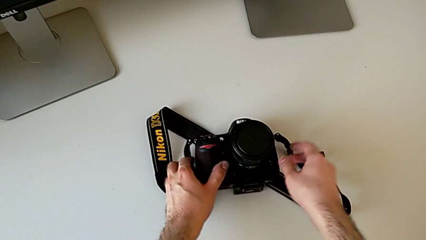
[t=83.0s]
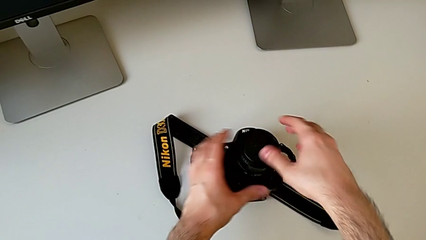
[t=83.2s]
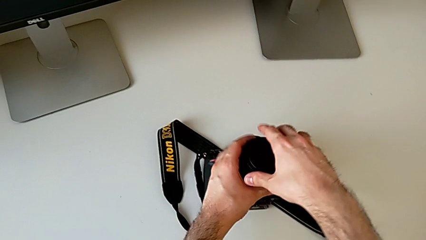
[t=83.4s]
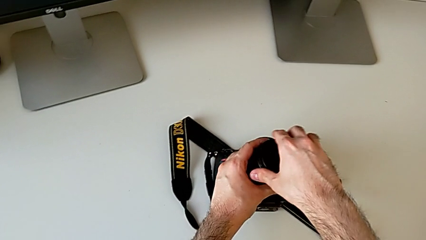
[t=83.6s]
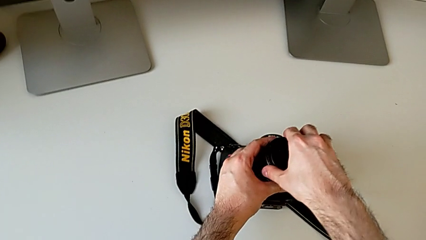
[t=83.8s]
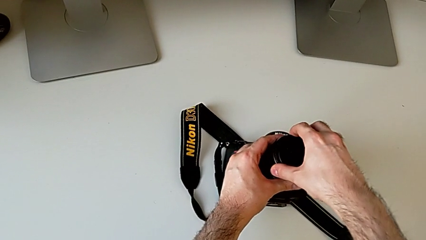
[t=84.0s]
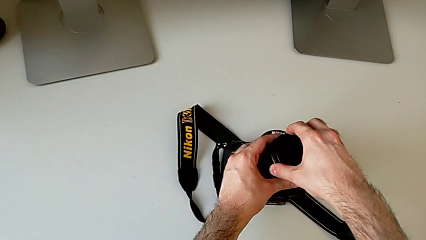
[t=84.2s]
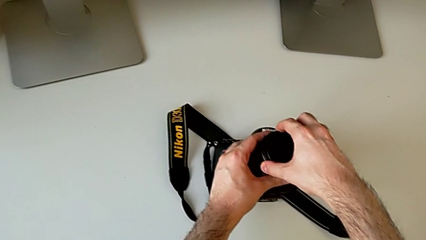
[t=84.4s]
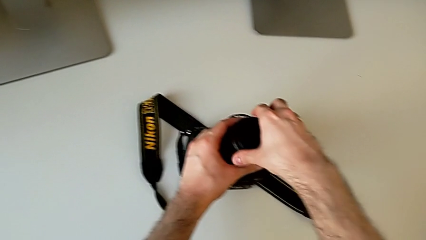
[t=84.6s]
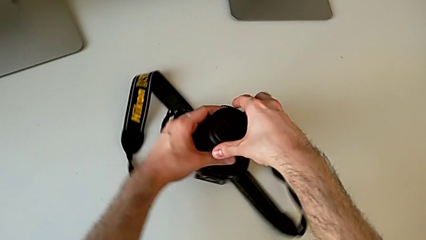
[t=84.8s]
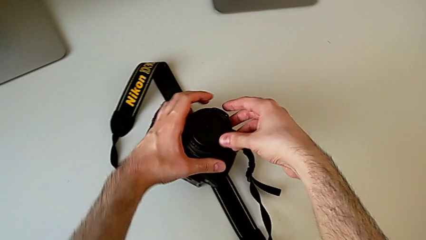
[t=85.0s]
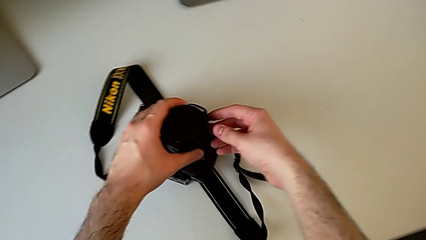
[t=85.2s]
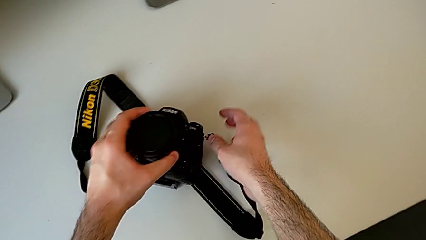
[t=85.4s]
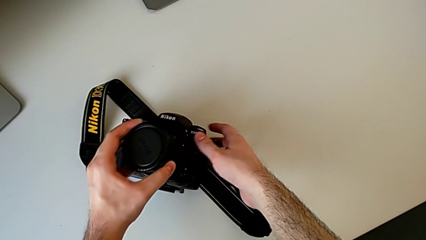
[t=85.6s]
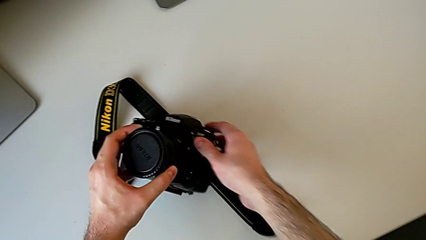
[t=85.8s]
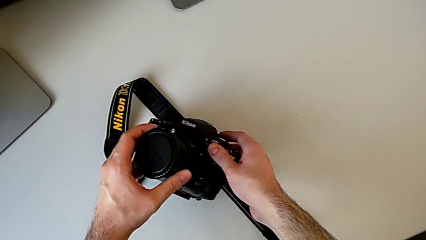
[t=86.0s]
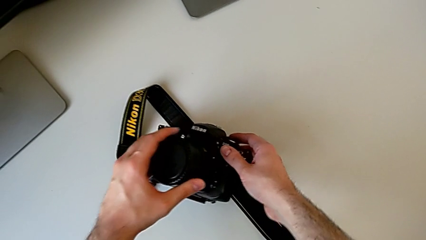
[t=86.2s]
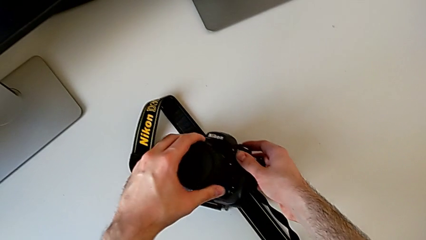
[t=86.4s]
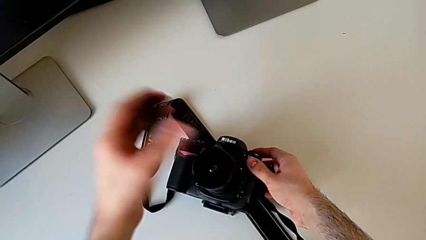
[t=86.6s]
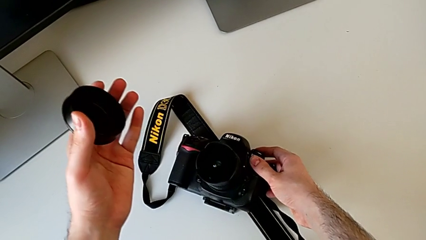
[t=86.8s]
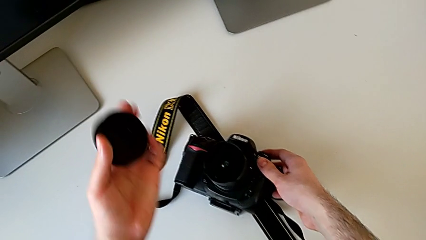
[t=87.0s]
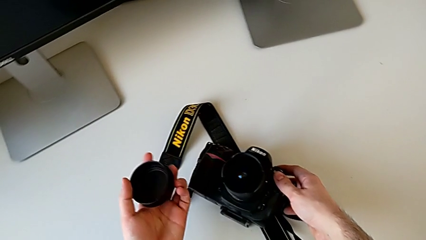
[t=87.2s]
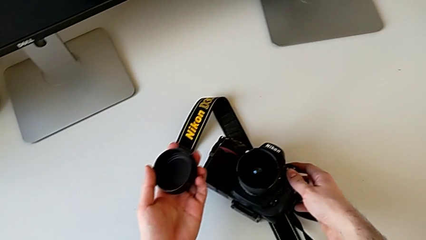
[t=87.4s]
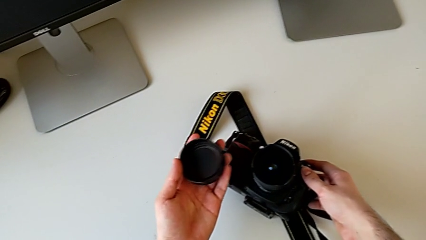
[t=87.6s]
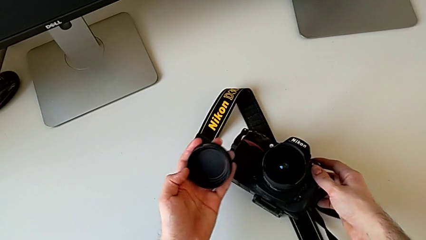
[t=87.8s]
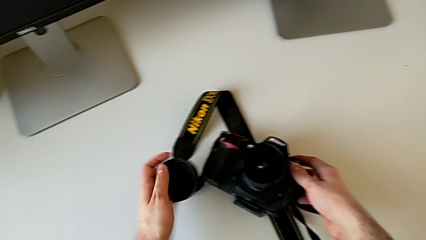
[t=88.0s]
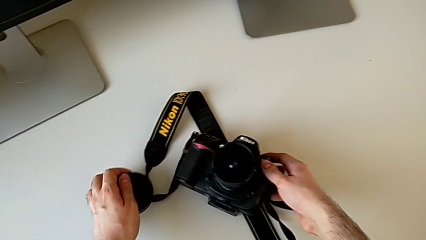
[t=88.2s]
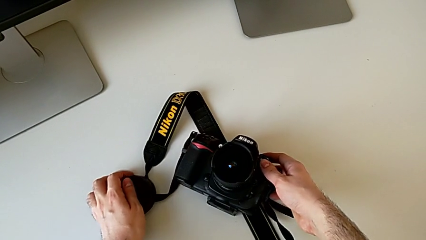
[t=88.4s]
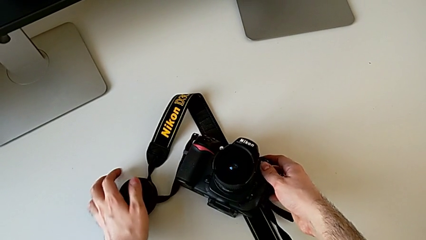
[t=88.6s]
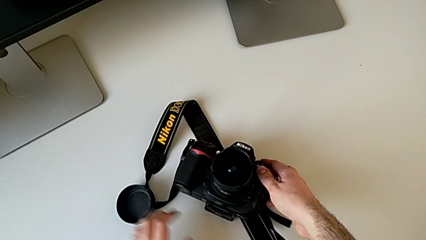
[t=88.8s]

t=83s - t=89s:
The camera wearer detaches the lens cover. They grab the lens cover, rotate the DSLR, withdraw the lens and place the lens cover.

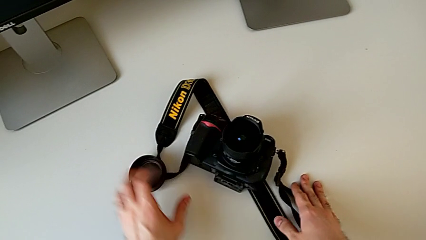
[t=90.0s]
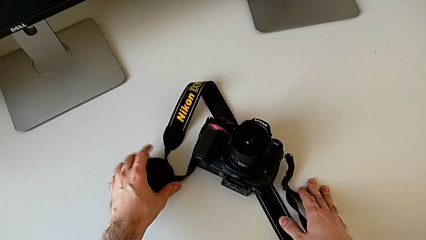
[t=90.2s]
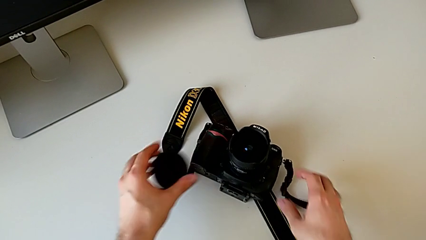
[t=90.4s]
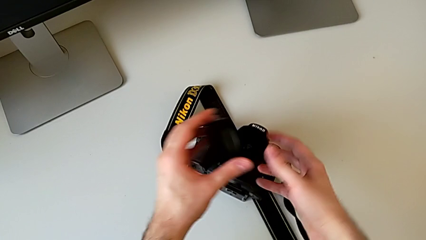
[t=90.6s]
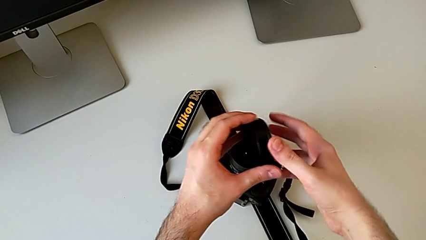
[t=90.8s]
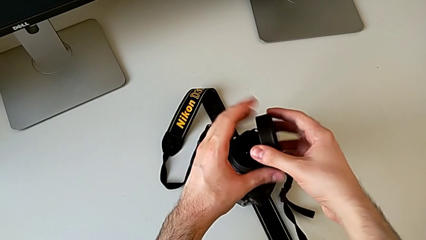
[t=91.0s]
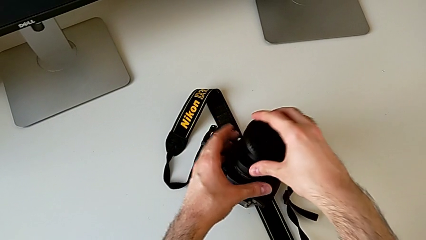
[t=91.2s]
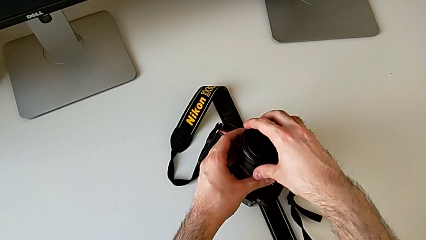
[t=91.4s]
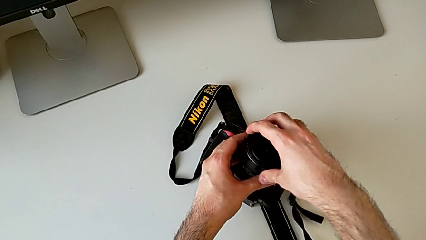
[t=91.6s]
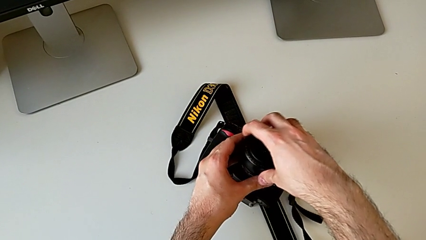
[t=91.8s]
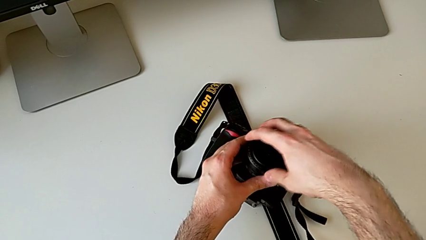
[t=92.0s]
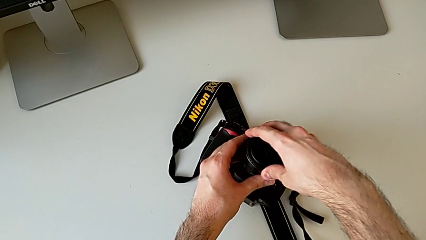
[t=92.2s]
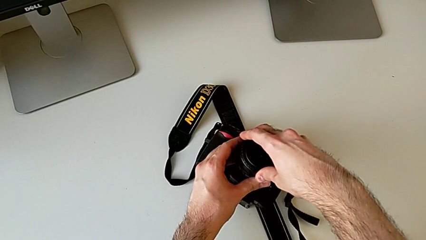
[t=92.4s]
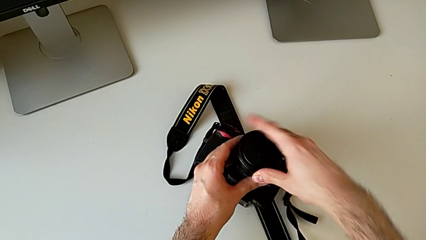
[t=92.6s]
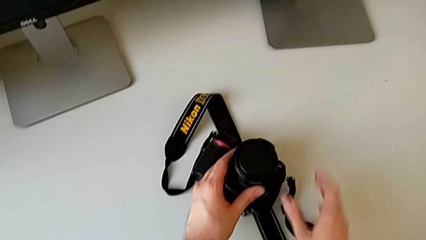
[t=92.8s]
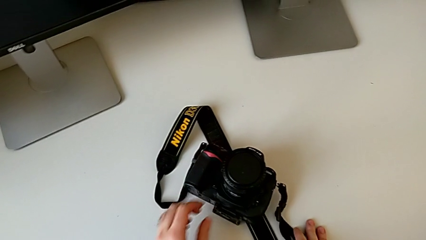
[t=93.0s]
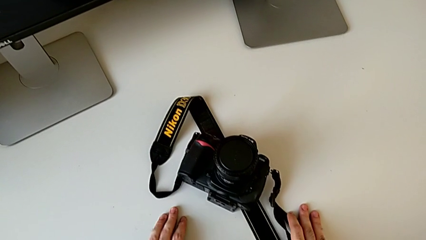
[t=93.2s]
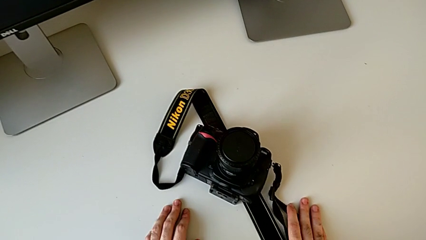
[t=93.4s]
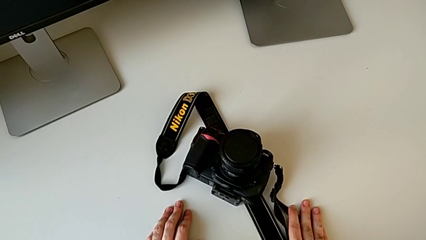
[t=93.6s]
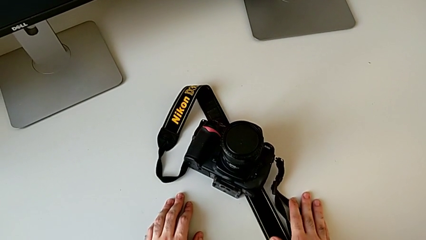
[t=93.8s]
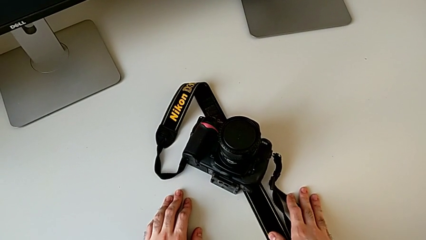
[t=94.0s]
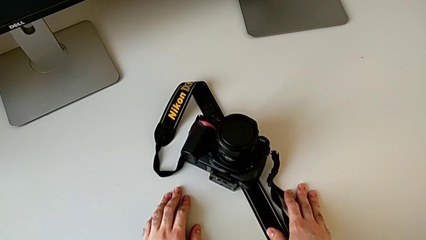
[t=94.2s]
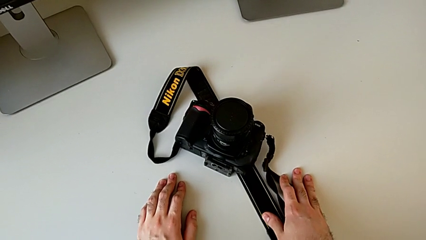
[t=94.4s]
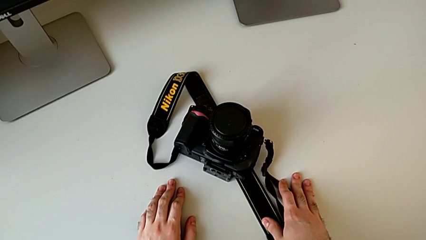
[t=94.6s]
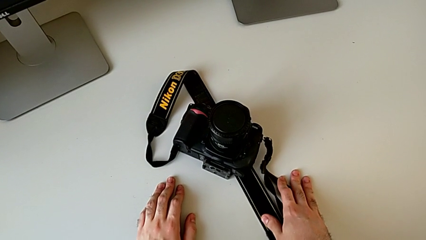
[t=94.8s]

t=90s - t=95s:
The camera wearer attaches the lens cover. They grab the lens cover, rotate it and assemble it.

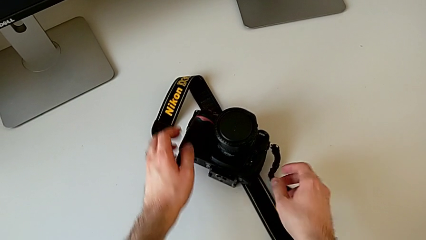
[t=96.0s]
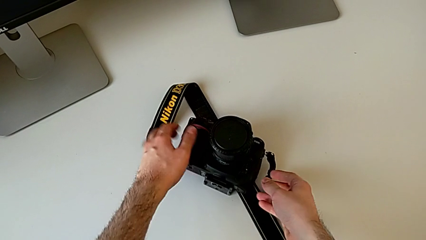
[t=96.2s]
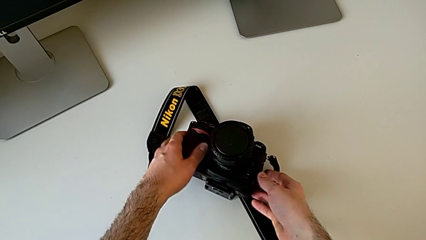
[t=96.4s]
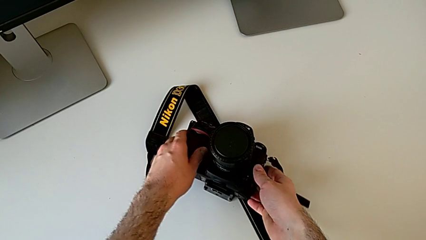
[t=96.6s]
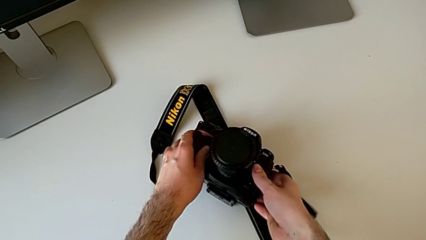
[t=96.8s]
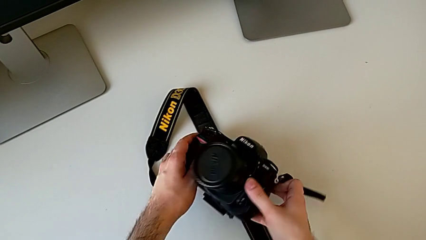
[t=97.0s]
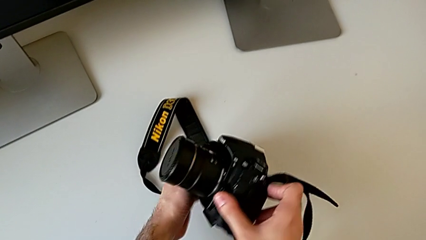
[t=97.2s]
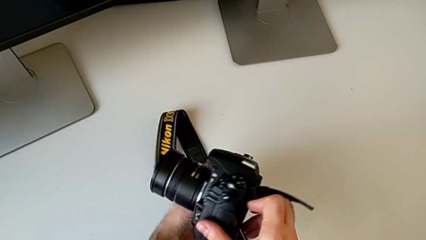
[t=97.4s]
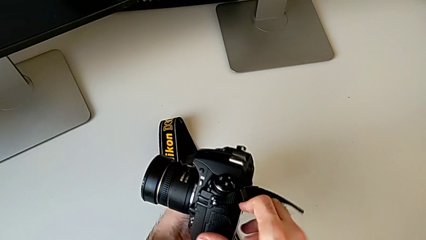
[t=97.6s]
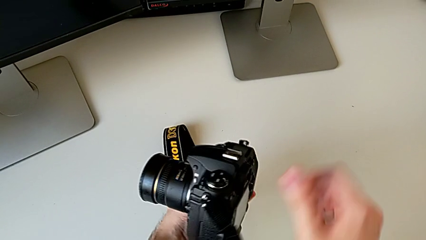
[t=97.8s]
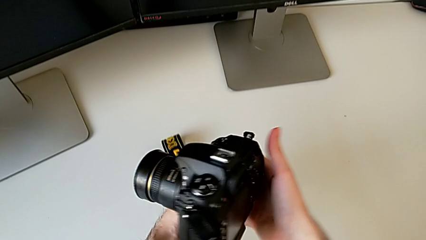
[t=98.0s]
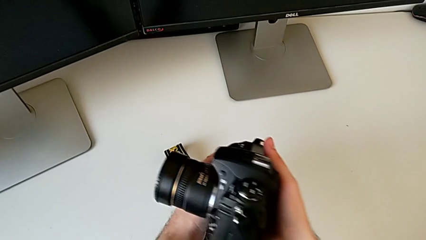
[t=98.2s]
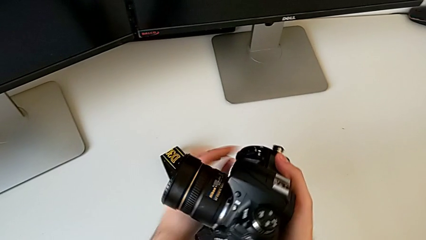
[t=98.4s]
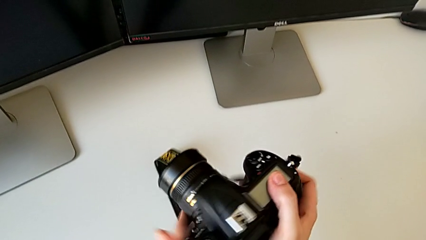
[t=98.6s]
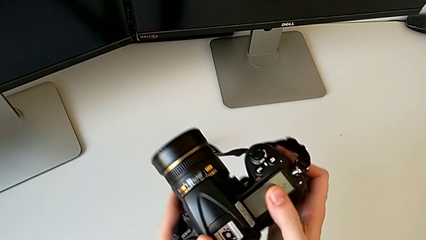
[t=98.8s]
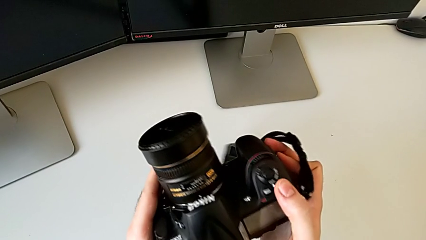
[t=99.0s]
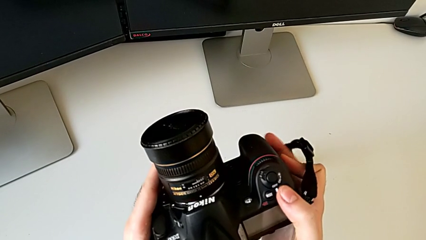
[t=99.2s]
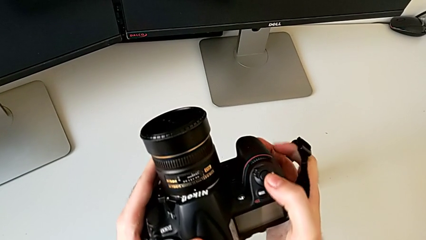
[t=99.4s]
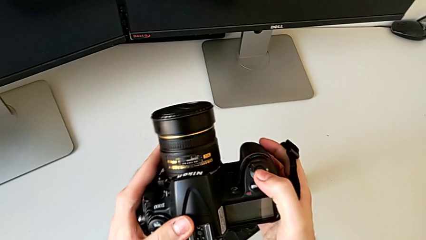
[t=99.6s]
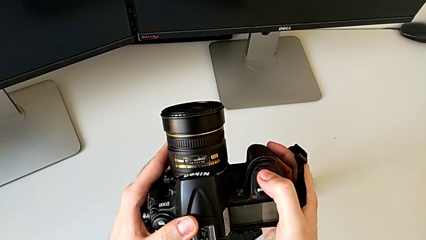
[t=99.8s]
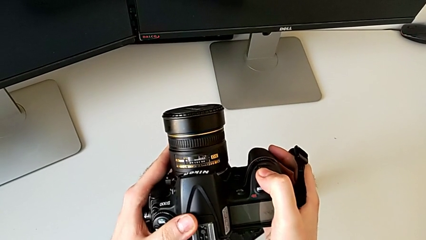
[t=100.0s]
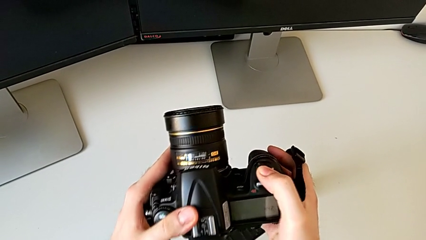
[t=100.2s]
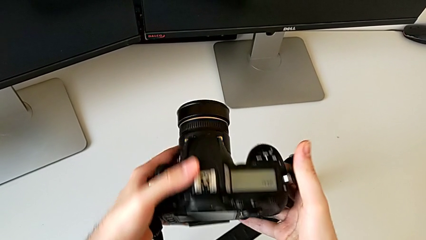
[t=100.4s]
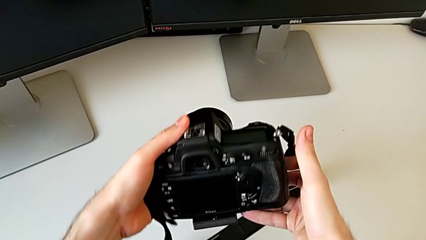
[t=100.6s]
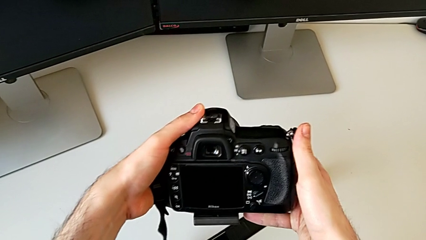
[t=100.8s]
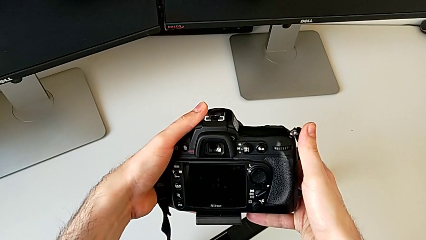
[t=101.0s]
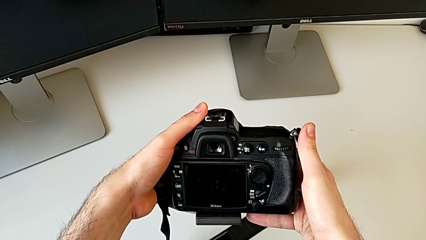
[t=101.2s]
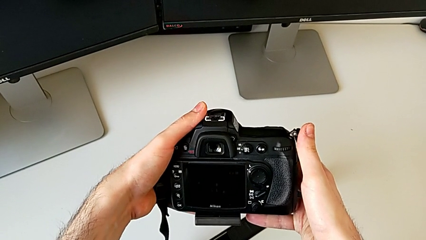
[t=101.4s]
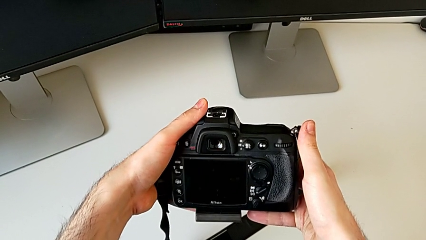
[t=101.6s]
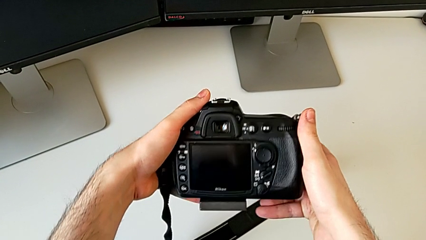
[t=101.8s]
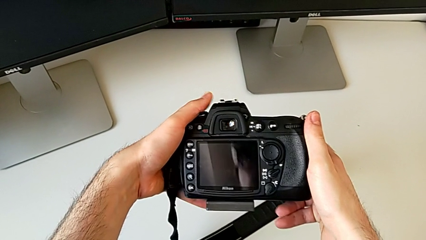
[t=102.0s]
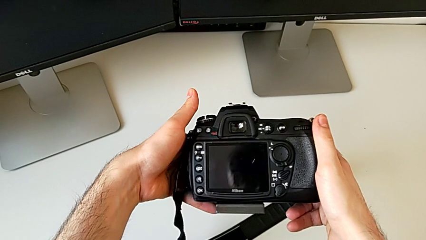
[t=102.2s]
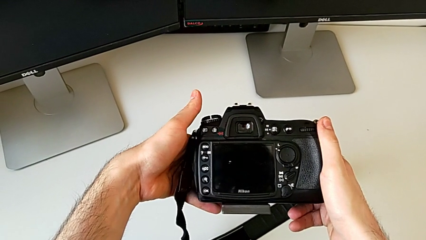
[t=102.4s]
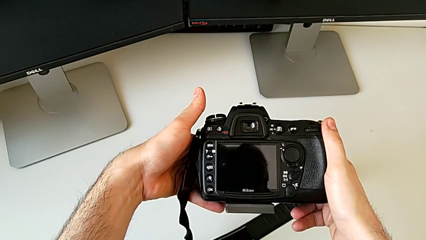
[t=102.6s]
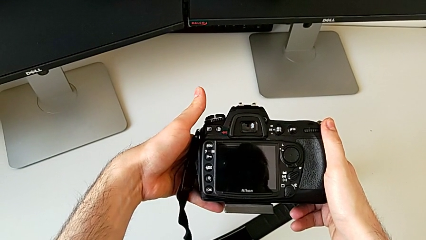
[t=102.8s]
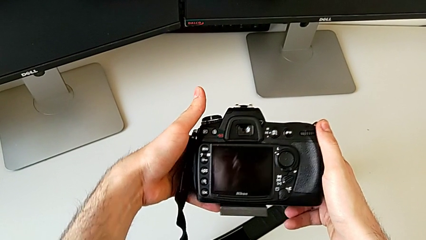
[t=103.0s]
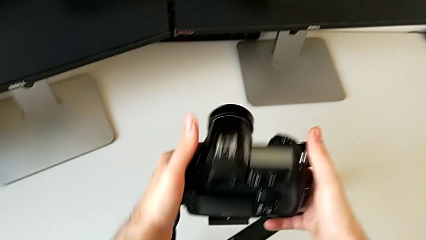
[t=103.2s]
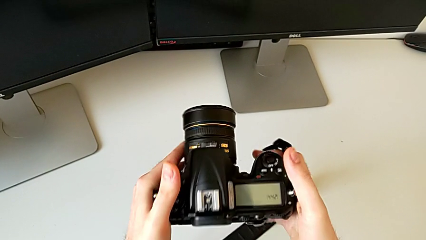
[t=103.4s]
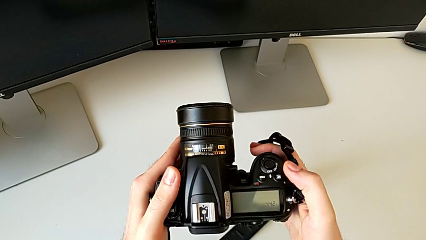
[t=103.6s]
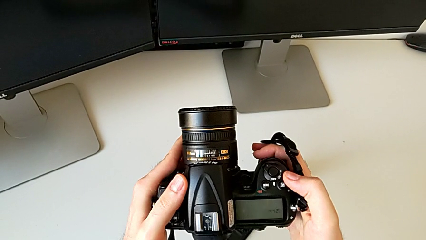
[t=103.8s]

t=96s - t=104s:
The camera wearer is turning on the DSLR. They grab the DSLR, flip it and wrongly press the button.
